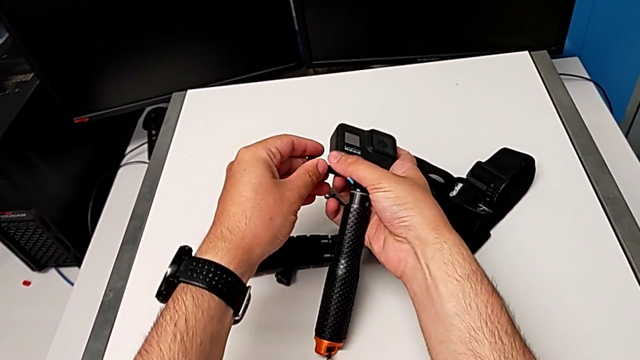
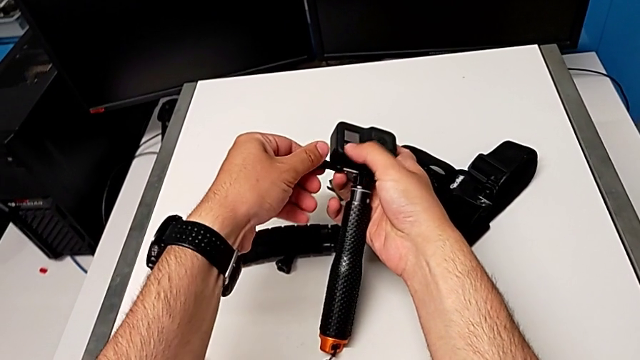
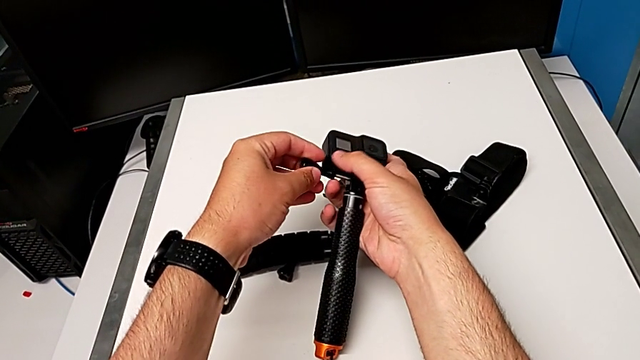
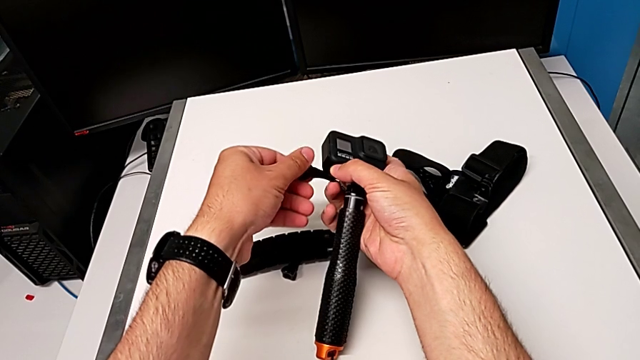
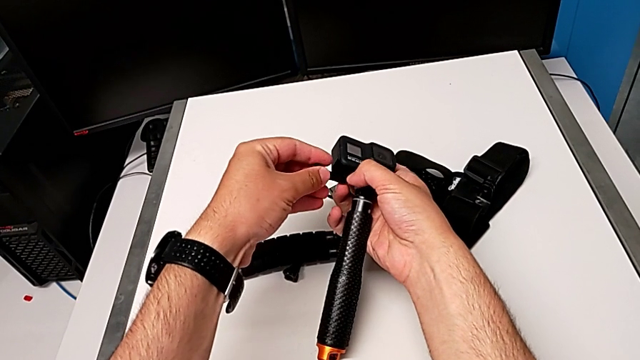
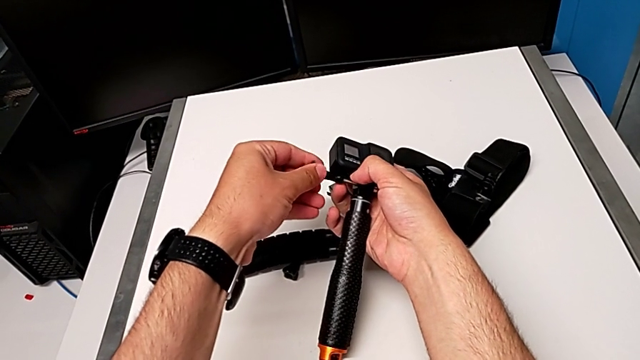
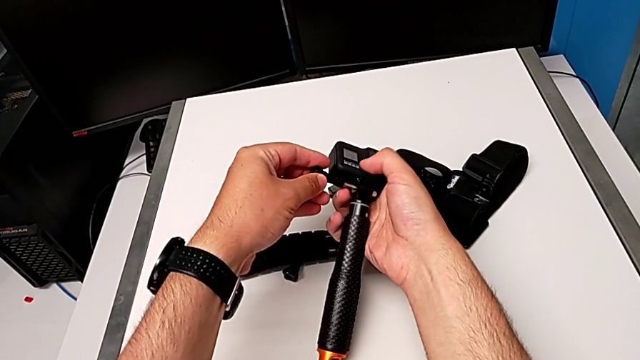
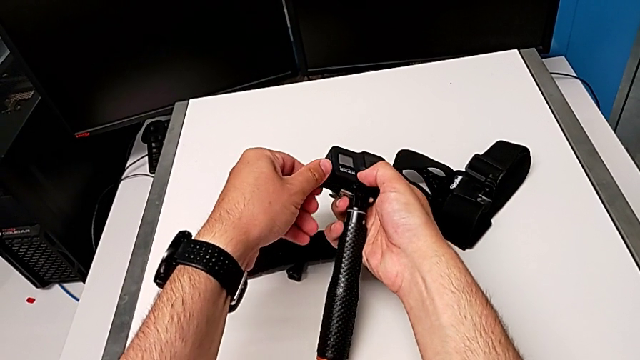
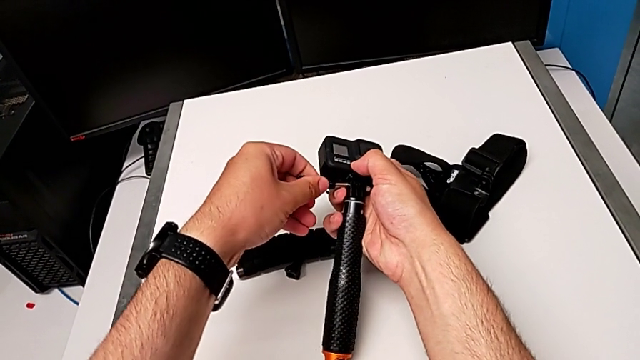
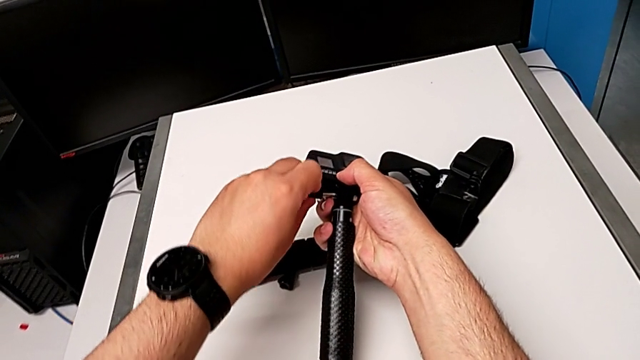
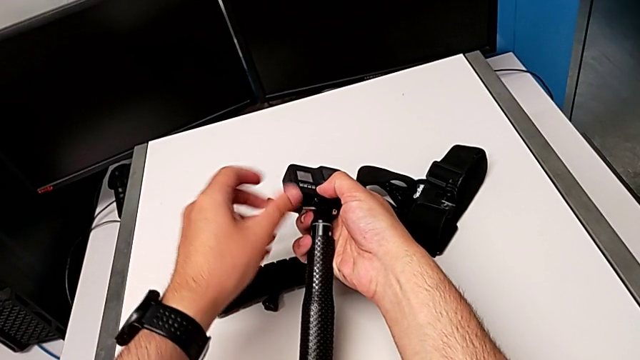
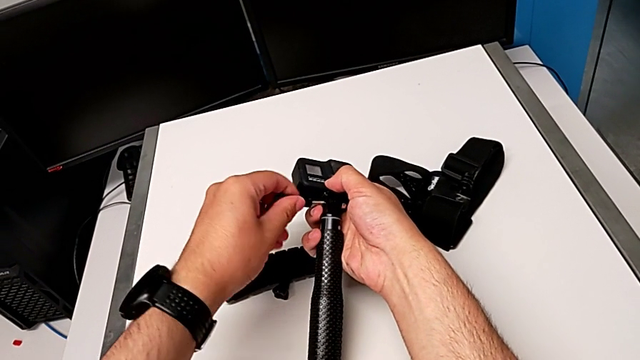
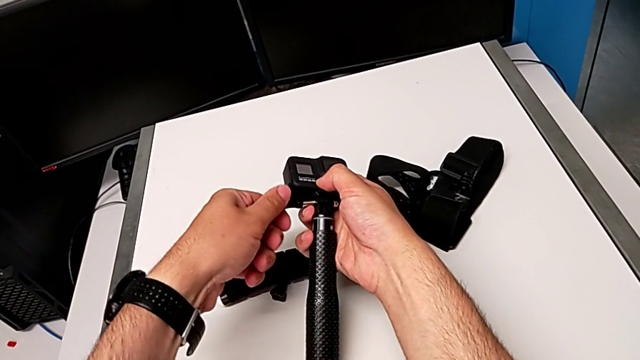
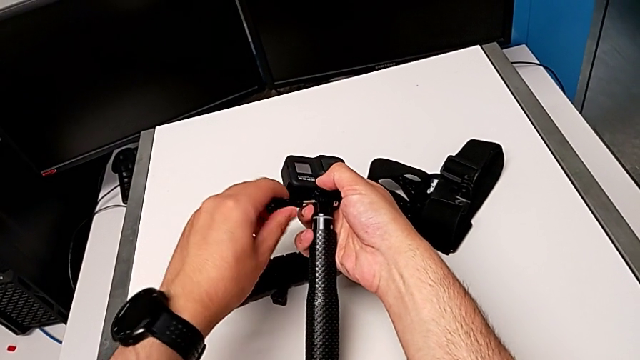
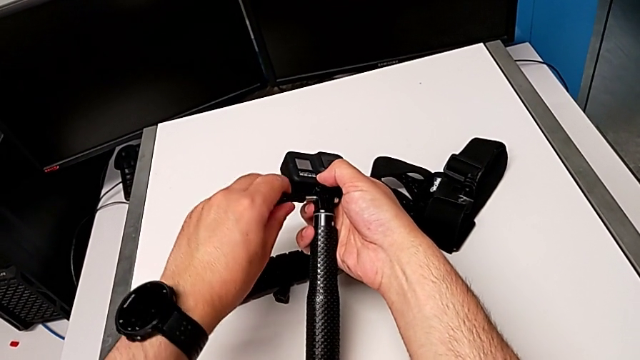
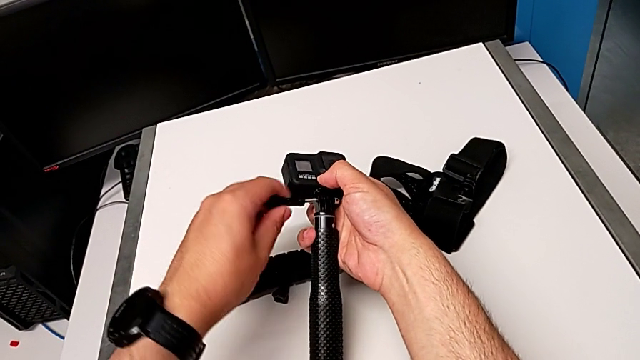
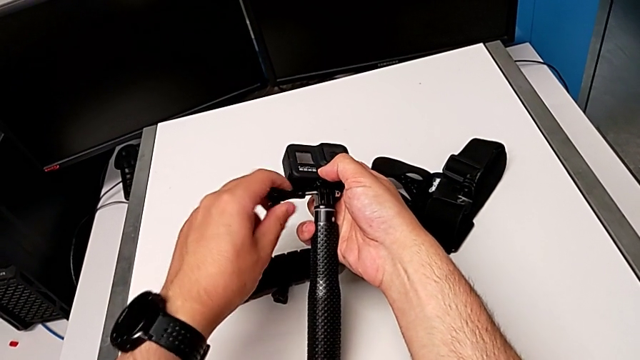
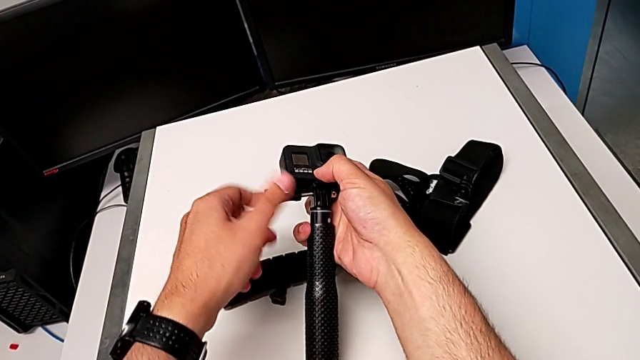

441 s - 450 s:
The camera wearer is changing the tripod for a handheld. They begin to screw the handheld grip.

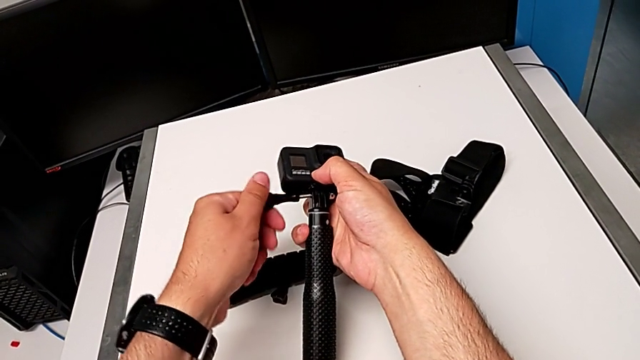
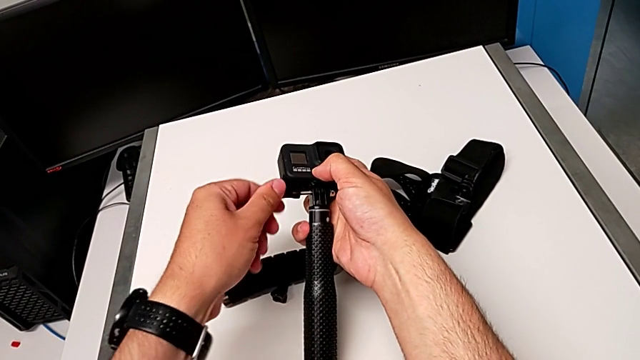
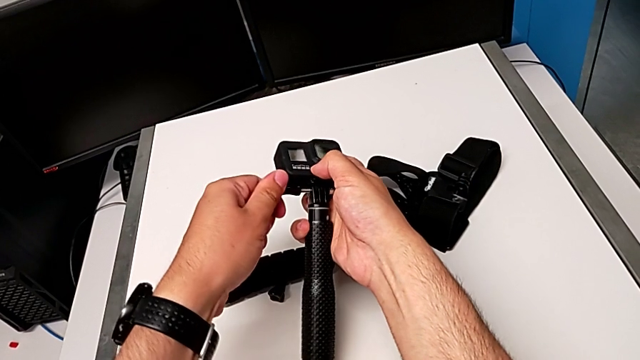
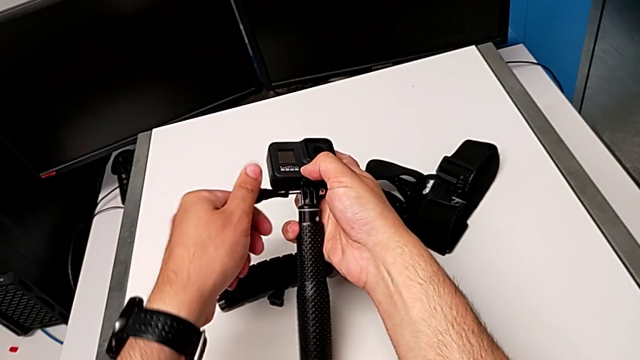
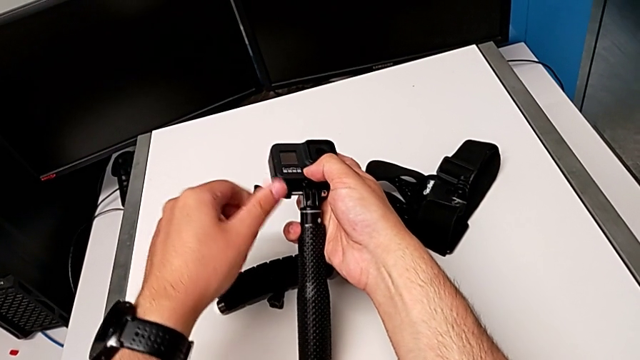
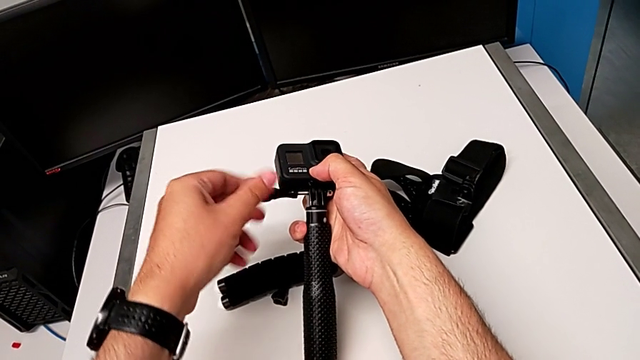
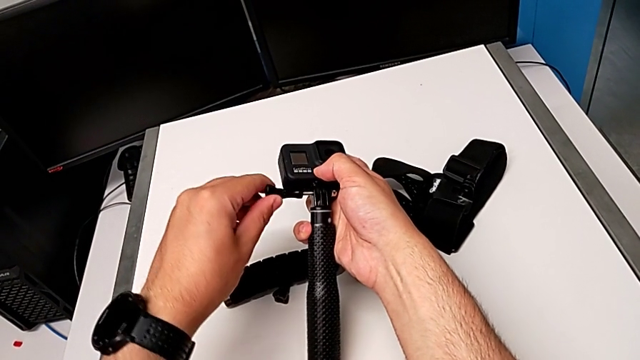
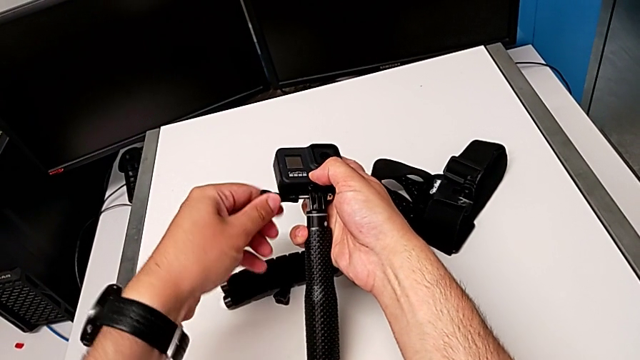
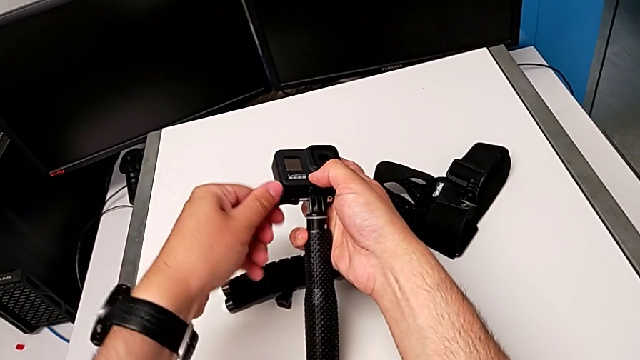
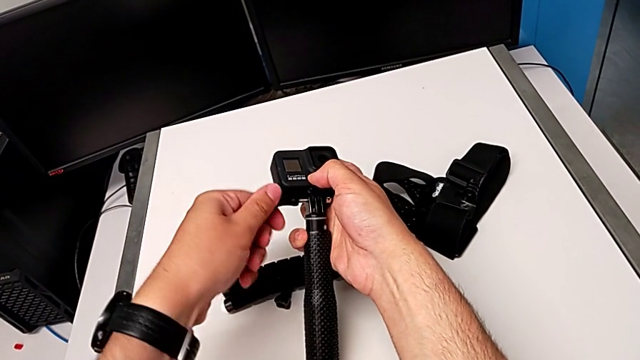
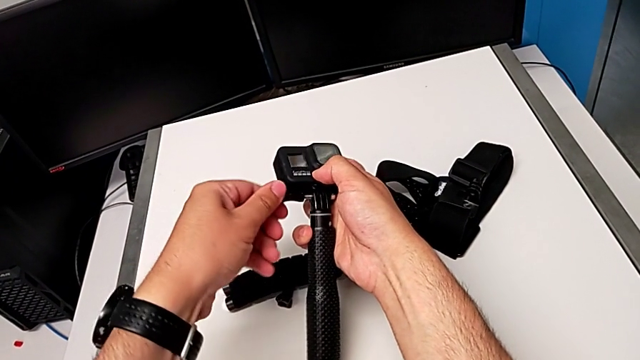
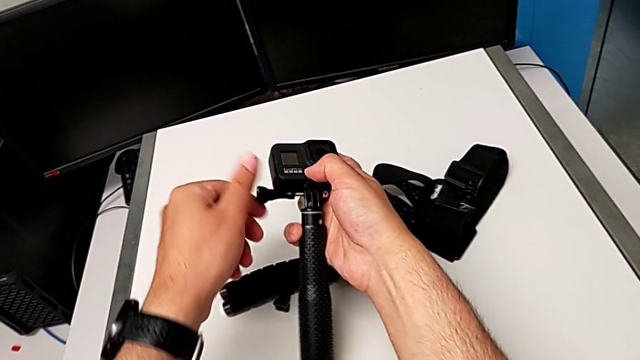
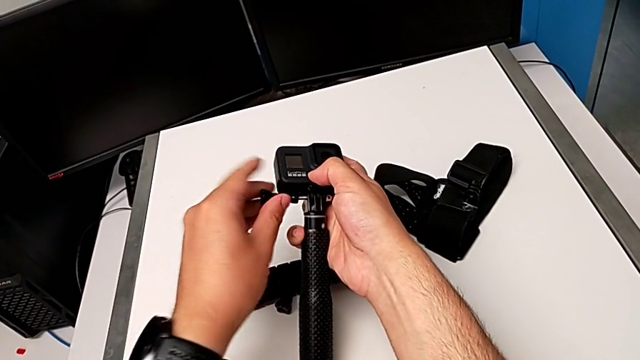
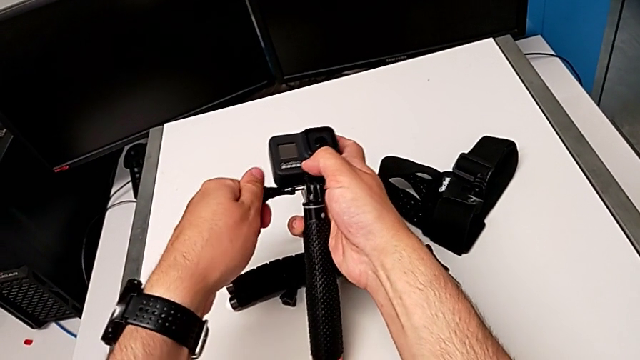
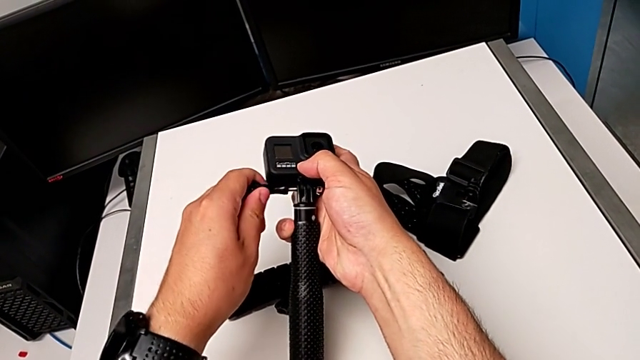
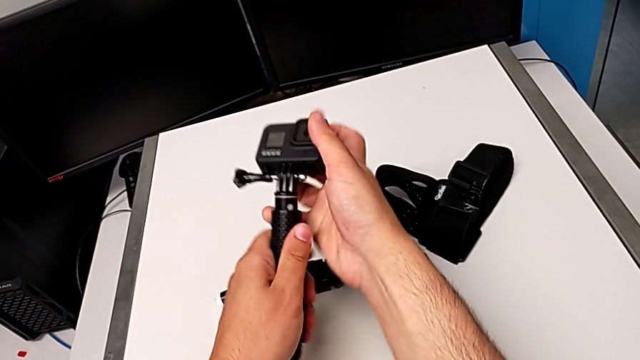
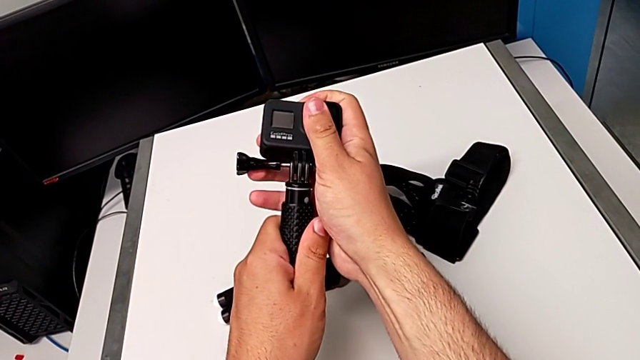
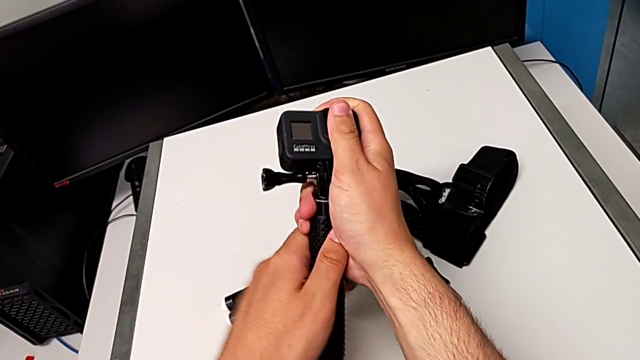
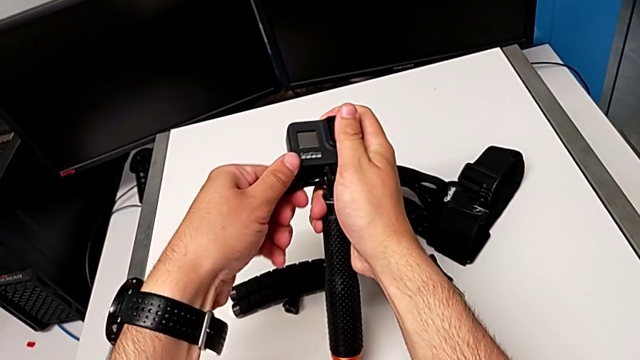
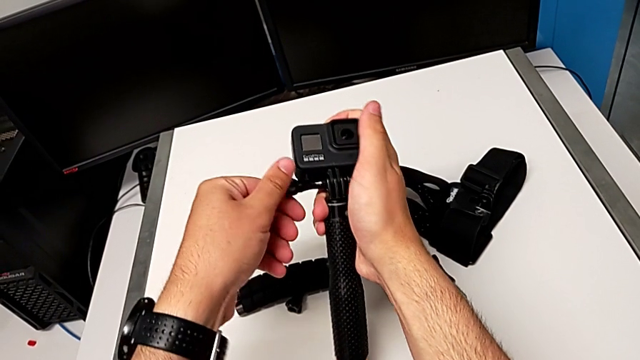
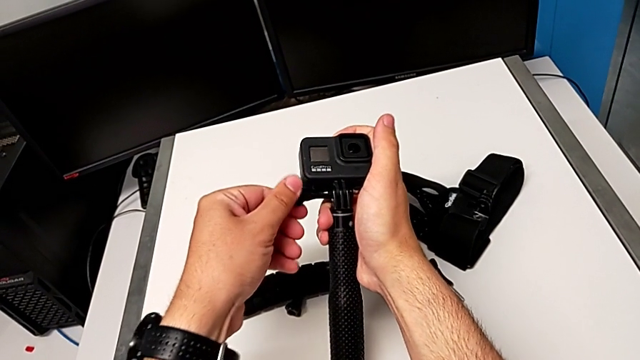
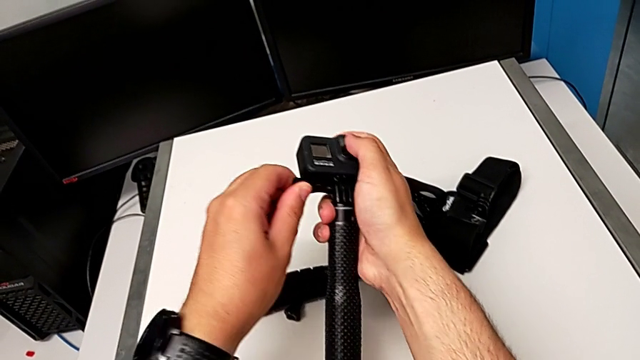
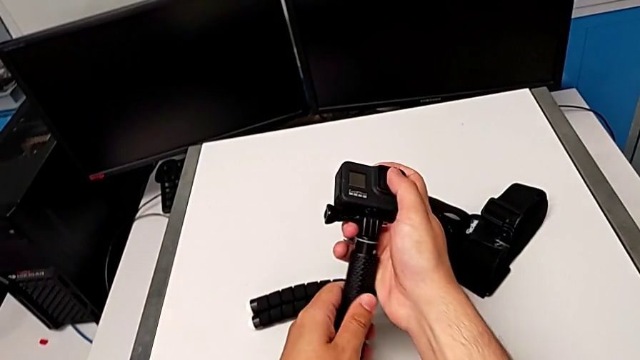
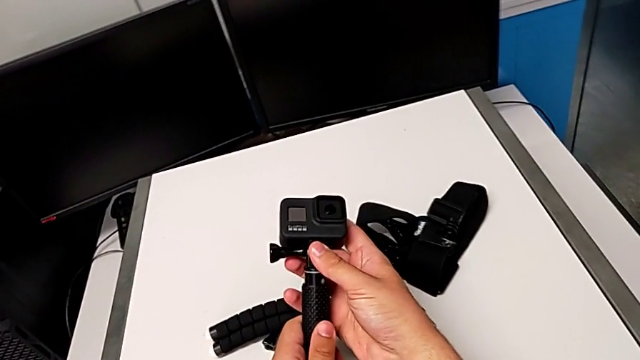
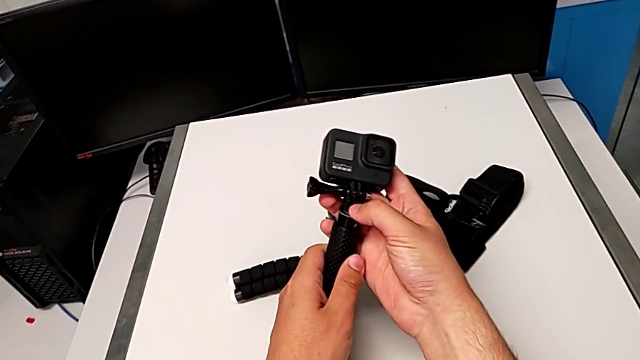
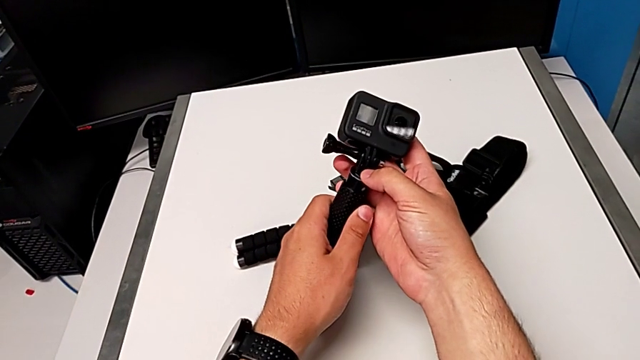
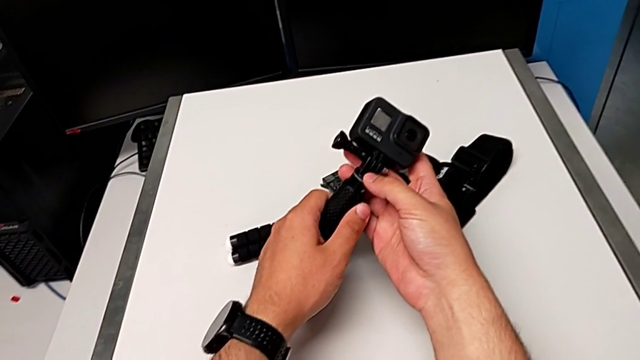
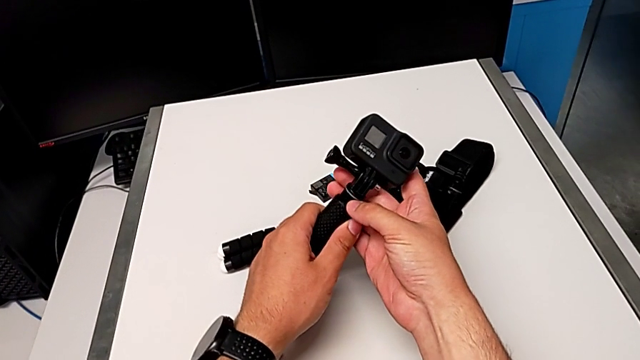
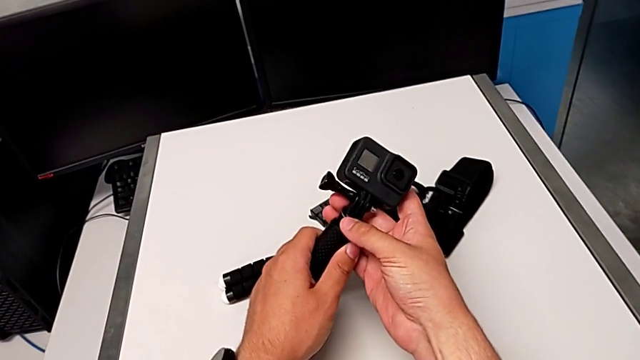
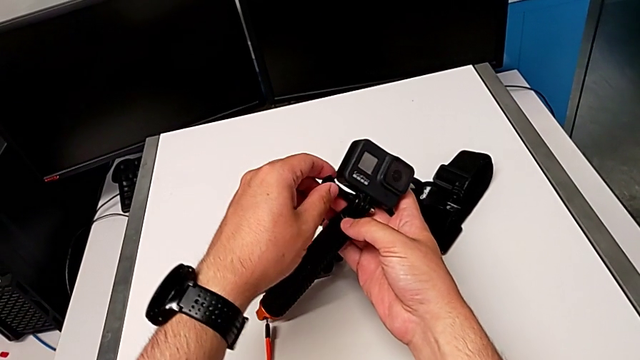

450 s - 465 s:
The camera wearer is changing the tripod for a handheld. They keep screwing the handheld grip.
